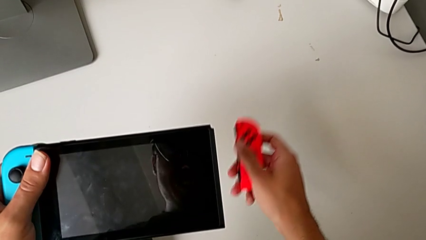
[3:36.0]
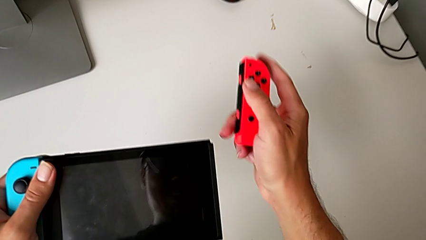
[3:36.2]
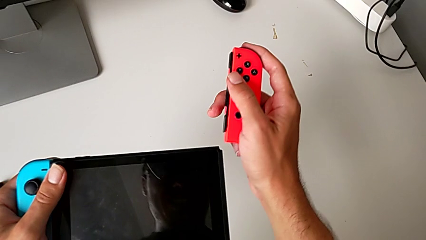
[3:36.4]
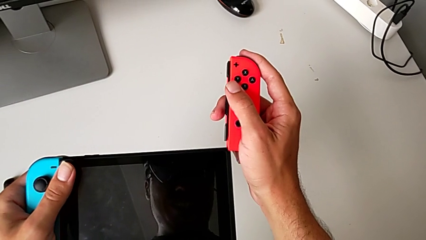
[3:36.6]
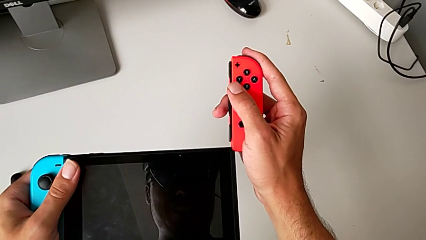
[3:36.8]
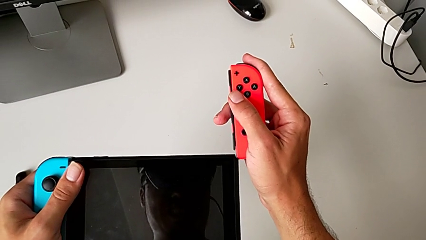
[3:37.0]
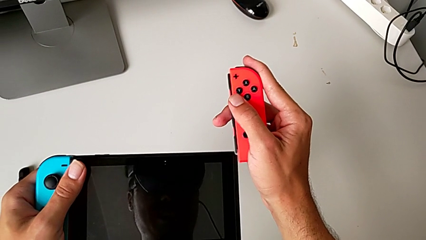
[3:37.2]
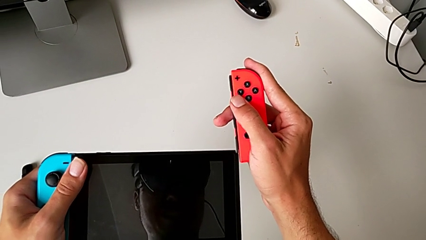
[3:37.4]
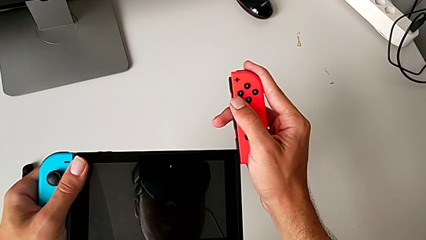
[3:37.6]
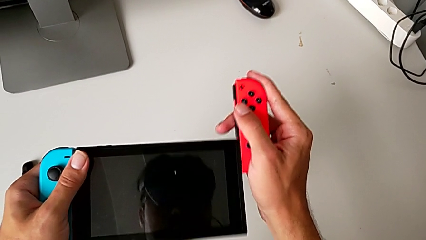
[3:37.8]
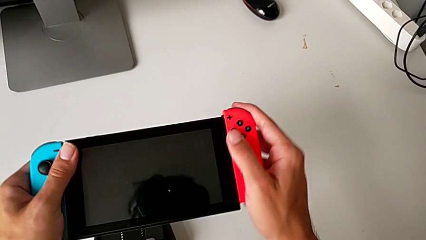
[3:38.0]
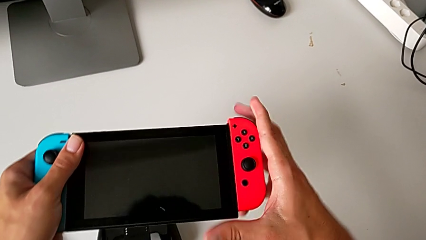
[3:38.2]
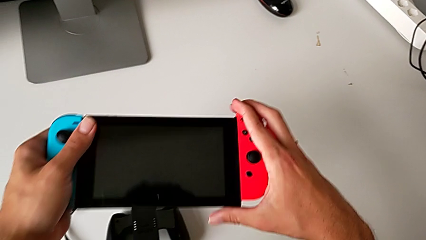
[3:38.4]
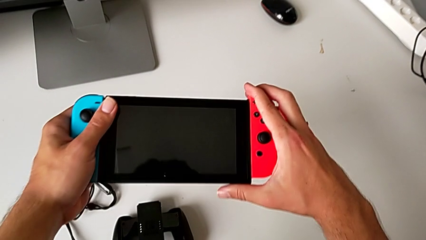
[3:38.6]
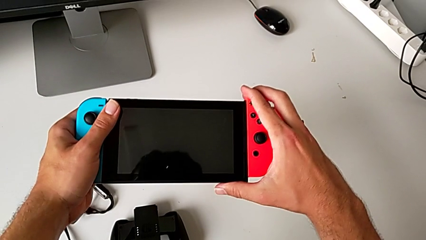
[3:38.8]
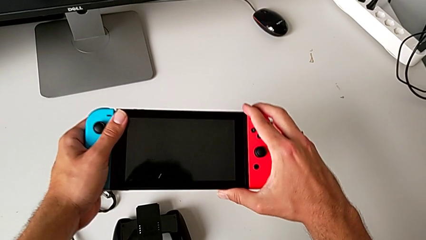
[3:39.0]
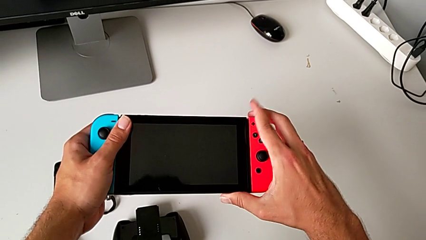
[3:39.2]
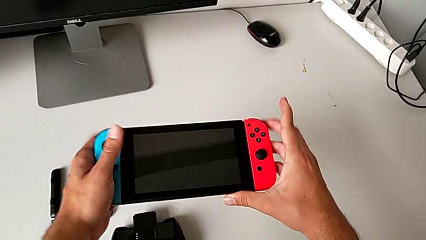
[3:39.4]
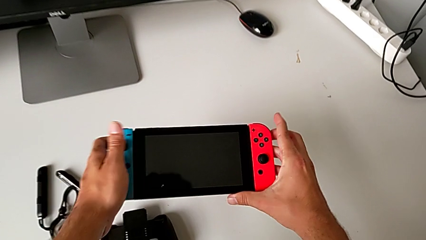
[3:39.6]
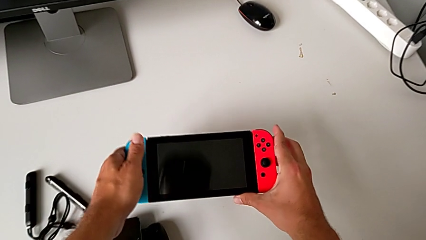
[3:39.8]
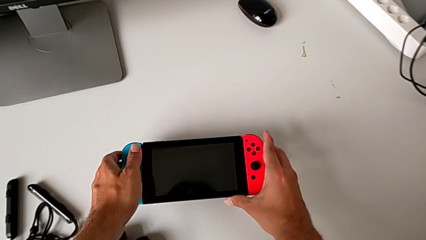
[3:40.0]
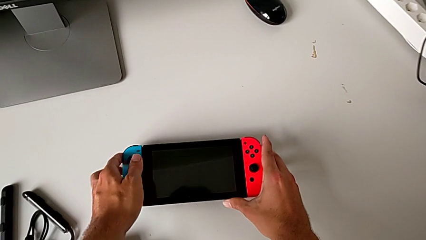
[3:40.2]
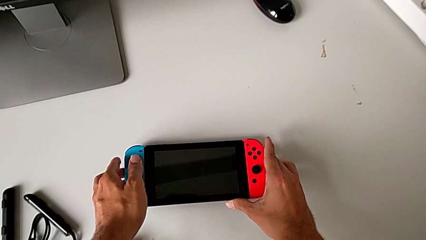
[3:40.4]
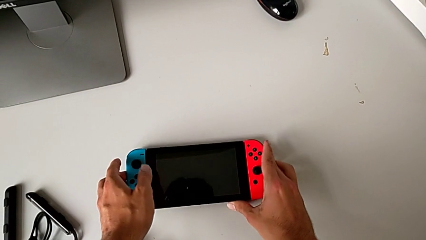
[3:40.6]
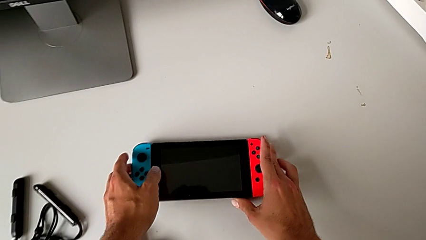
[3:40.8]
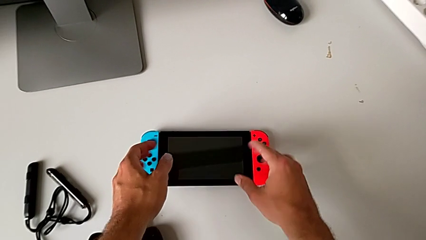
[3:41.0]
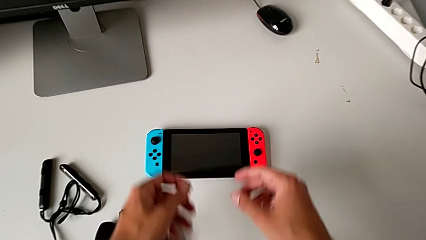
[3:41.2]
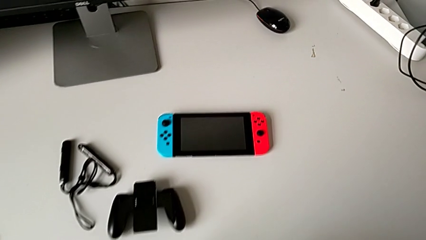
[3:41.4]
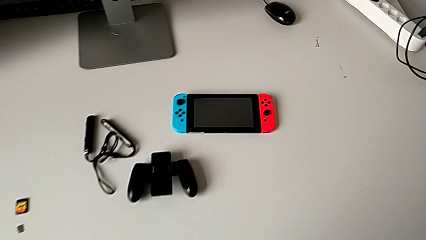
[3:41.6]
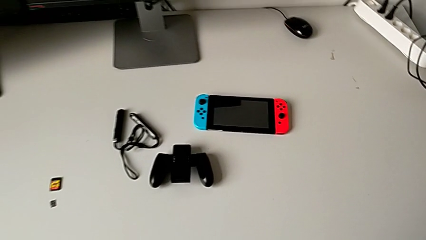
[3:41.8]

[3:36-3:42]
The camera wearer is attaching the blue and red Joy-Con controllers to the Nintendo Switch. They lift the red Joy-Con controller, insert it and slide it, all with the right hand, and begin to place the Nintendo Switch.

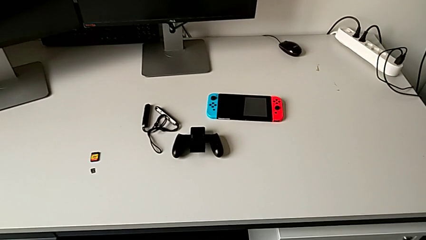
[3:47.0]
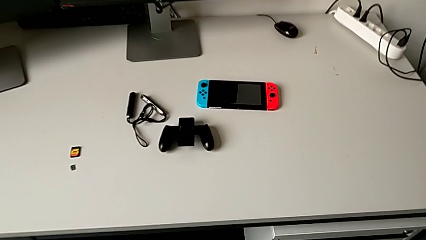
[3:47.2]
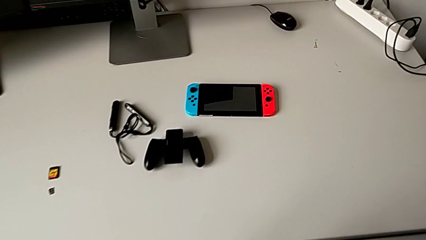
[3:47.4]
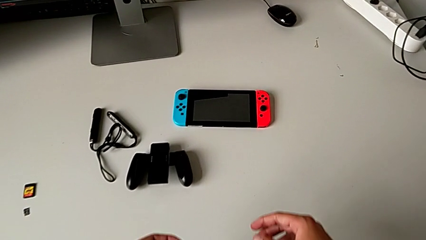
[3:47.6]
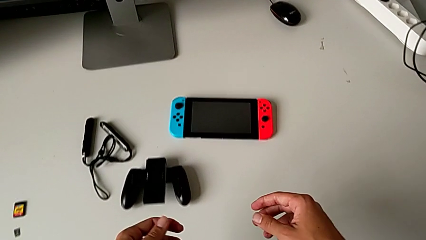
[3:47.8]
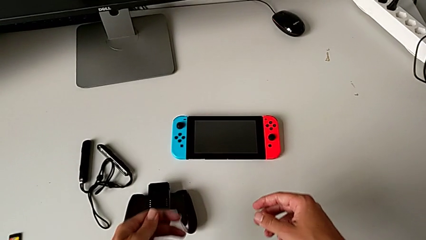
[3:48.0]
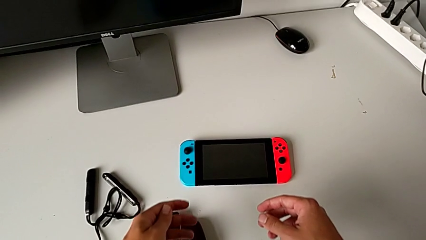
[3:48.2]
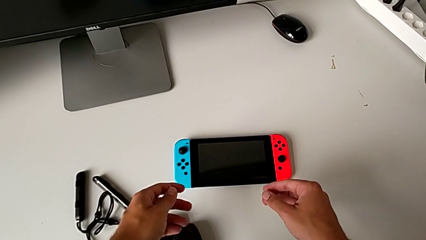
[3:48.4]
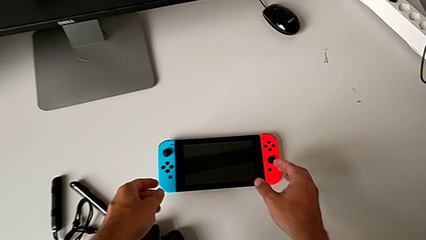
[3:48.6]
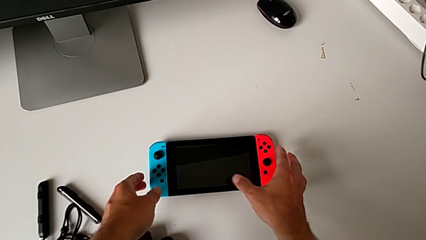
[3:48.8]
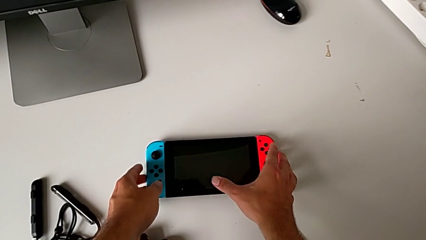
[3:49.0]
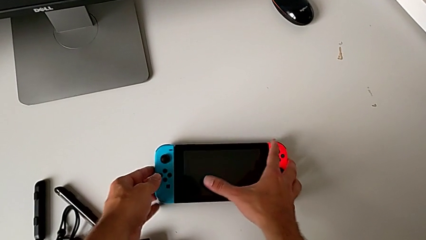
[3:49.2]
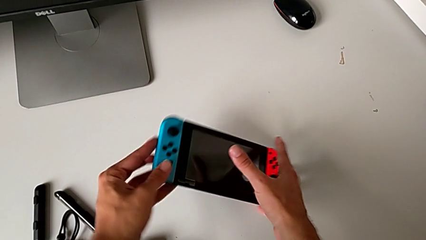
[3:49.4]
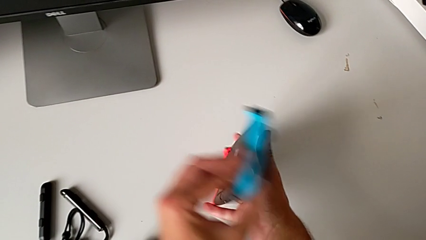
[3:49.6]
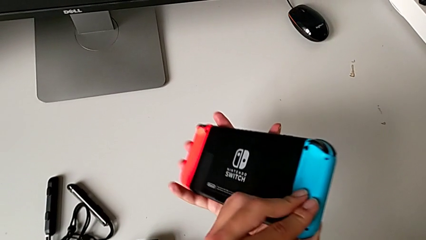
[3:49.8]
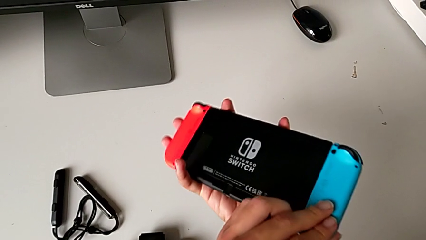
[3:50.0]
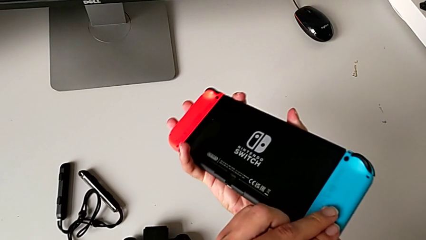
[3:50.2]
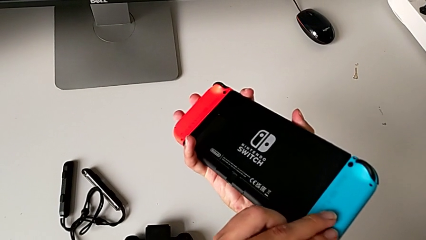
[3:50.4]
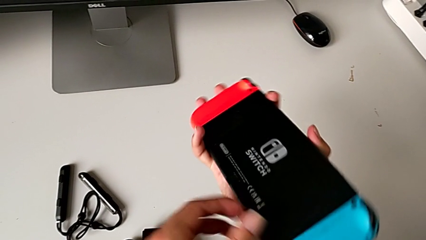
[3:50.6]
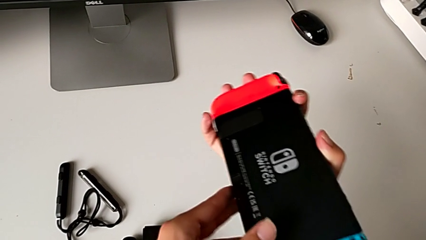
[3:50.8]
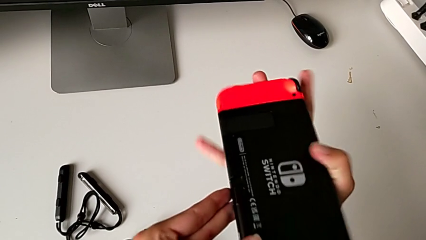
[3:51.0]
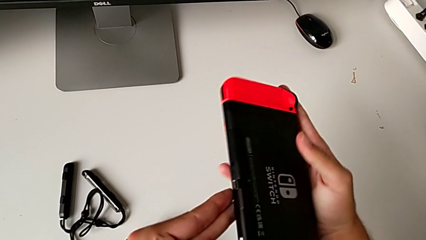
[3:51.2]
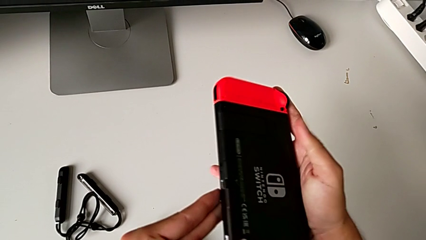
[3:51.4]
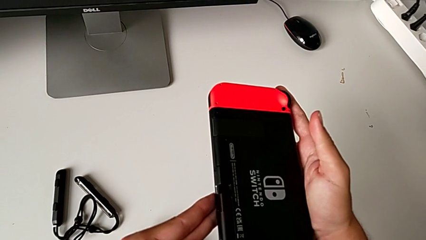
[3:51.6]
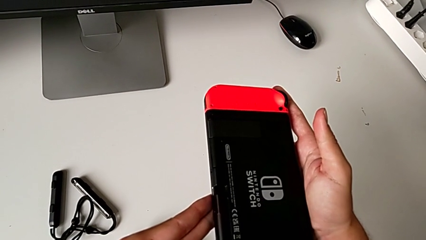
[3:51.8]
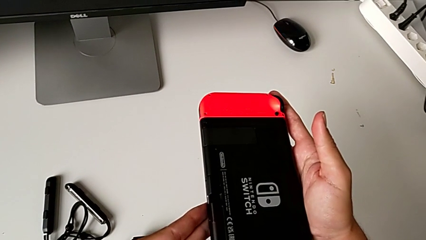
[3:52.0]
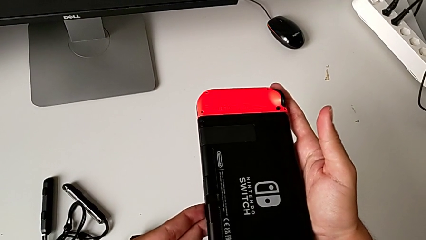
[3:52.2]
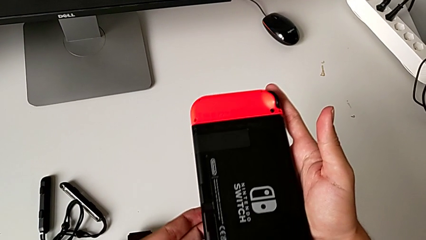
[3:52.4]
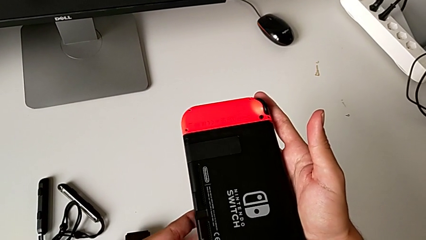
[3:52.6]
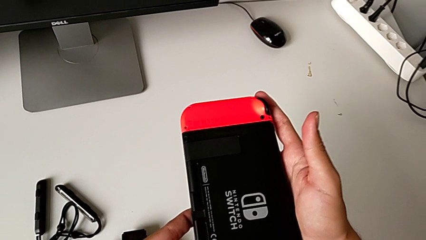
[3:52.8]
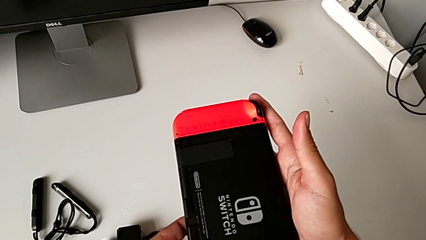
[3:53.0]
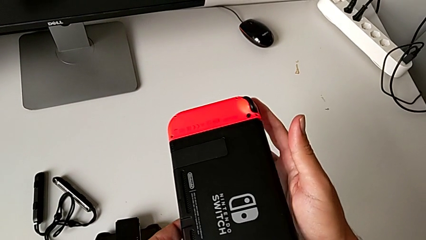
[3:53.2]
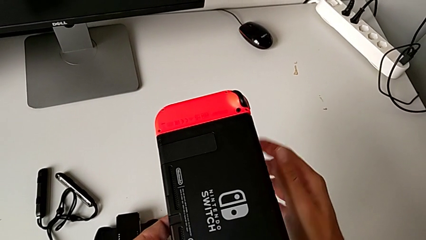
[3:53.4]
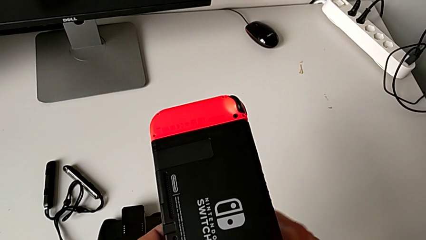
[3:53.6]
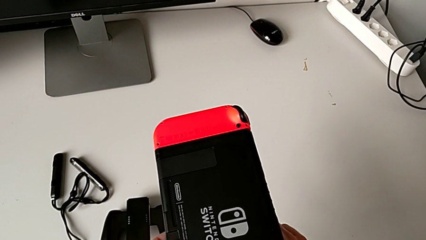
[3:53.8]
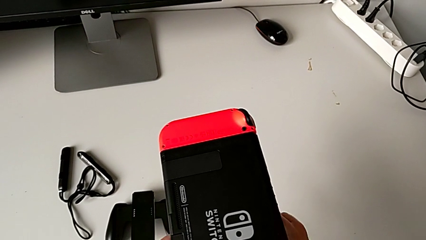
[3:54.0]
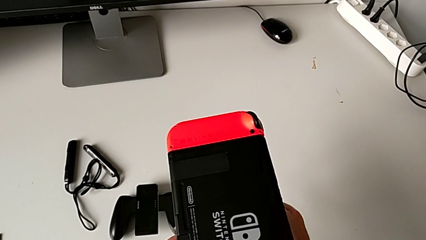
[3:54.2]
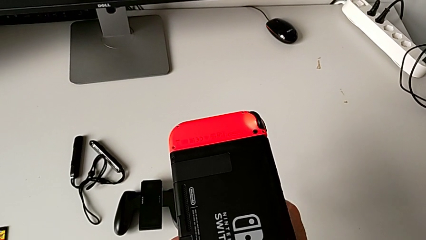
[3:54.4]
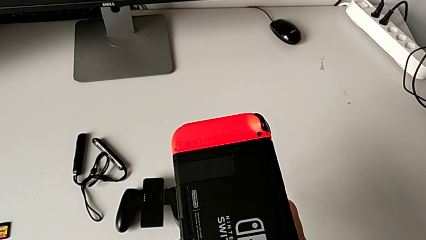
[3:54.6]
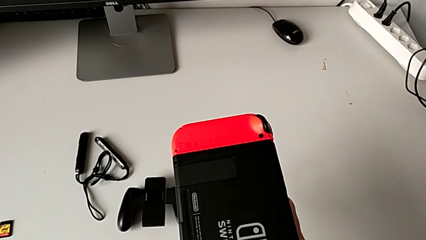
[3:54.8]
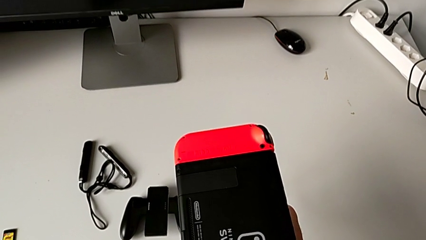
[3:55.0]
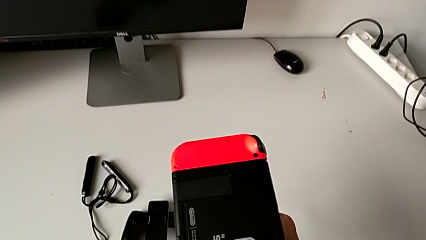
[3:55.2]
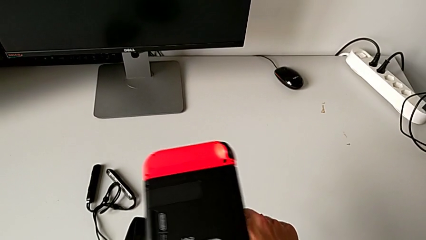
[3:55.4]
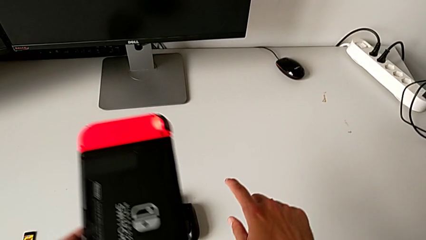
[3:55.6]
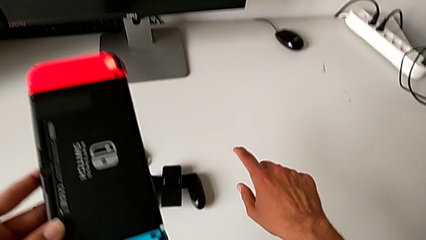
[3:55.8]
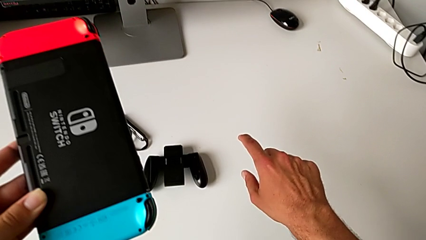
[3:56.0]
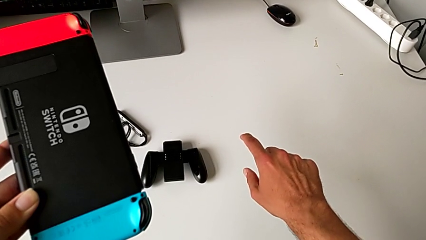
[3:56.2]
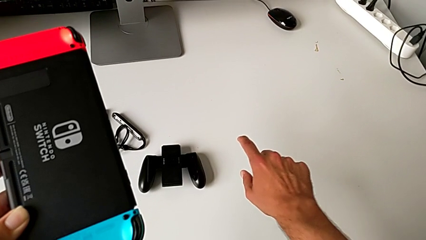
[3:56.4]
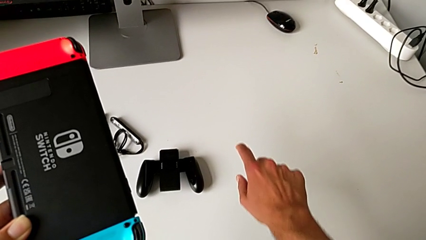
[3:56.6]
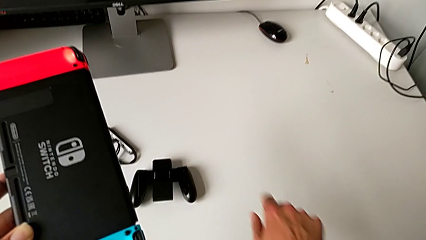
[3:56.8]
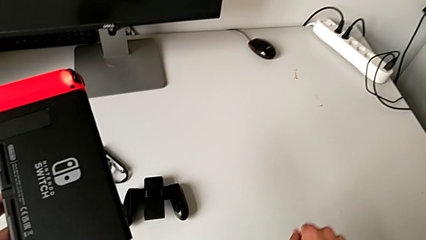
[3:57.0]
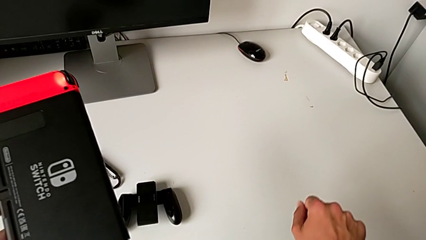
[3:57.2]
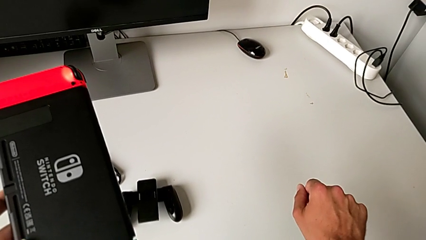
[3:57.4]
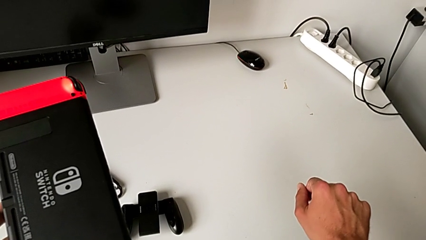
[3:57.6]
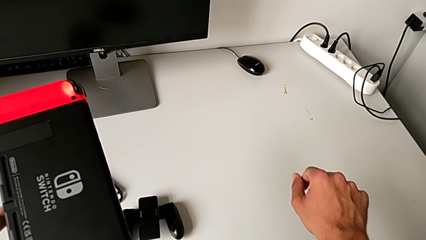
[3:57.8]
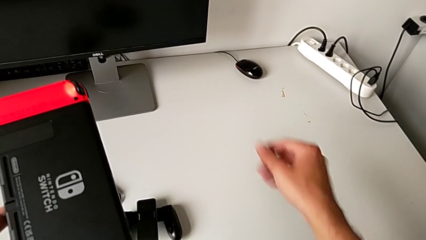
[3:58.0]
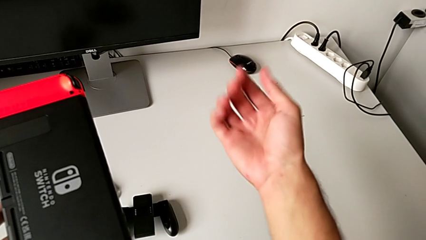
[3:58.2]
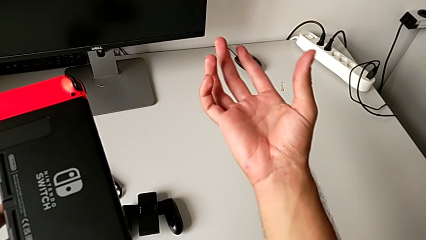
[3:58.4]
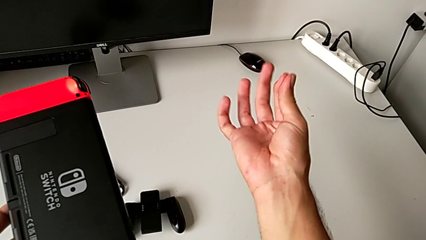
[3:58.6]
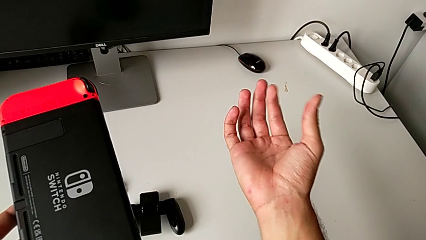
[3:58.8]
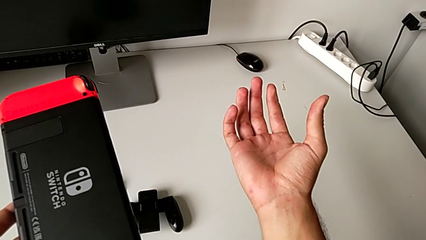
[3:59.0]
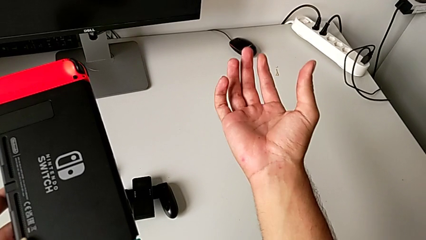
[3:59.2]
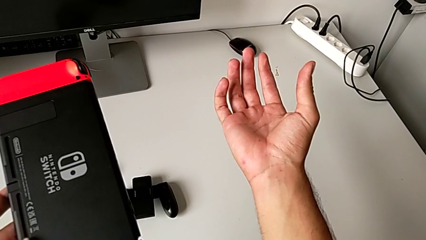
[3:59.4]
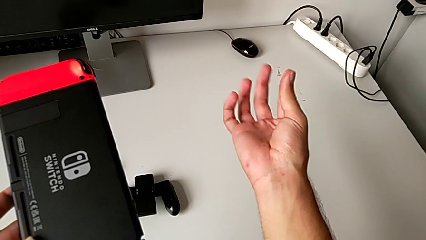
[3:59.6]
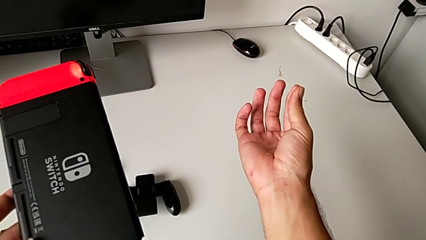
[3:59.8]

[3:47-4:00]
The camera wearer is standing the Nintendo Switch with the kickstand. They grab the Nintendo Switch, flip it and inspect it.
